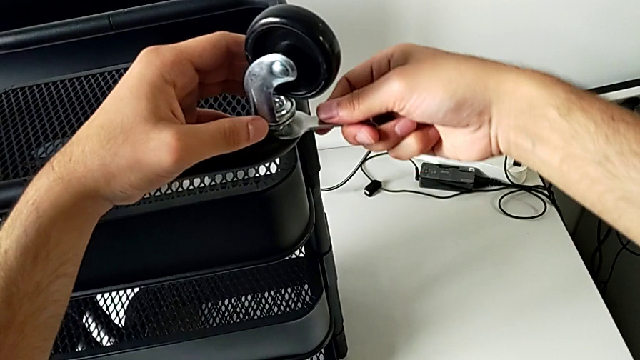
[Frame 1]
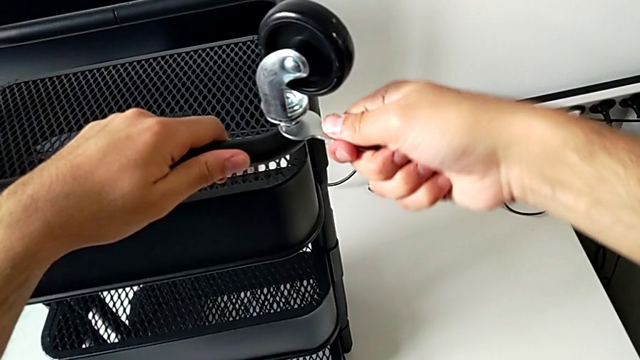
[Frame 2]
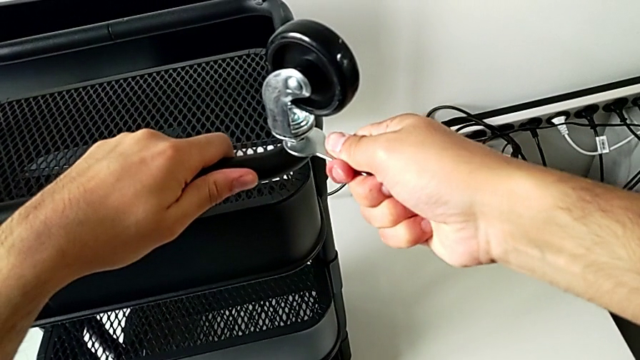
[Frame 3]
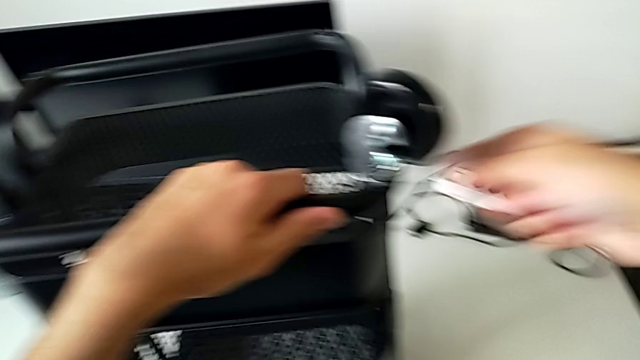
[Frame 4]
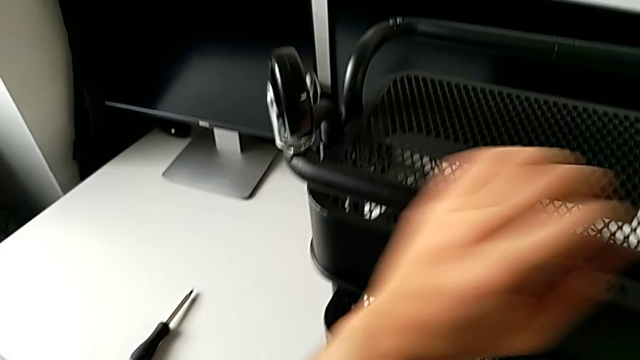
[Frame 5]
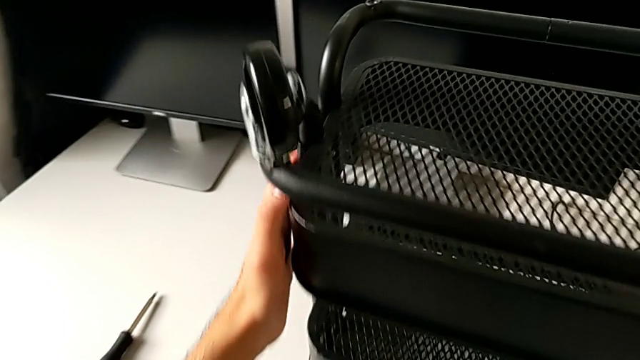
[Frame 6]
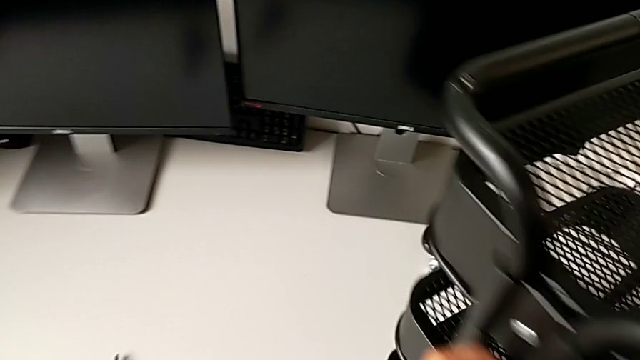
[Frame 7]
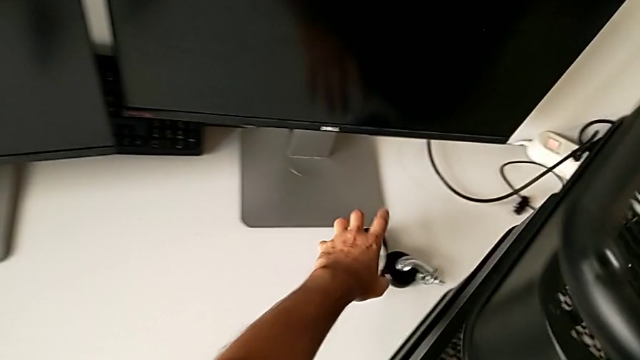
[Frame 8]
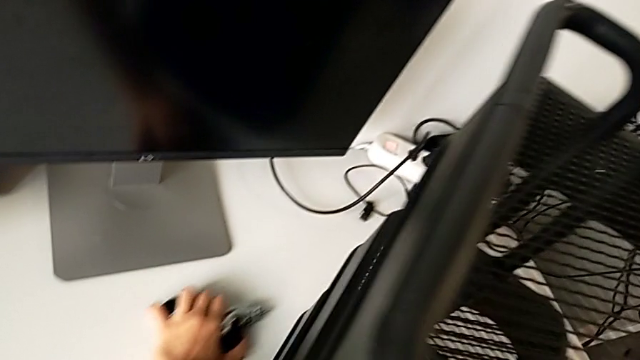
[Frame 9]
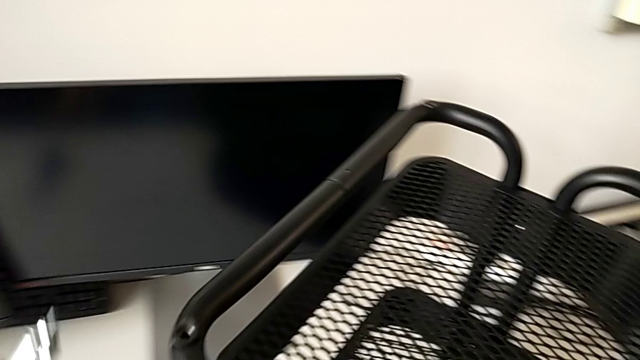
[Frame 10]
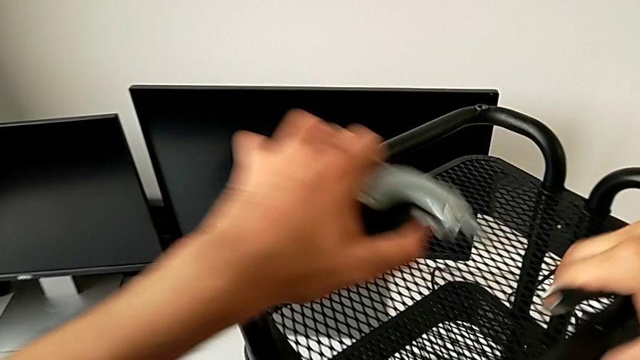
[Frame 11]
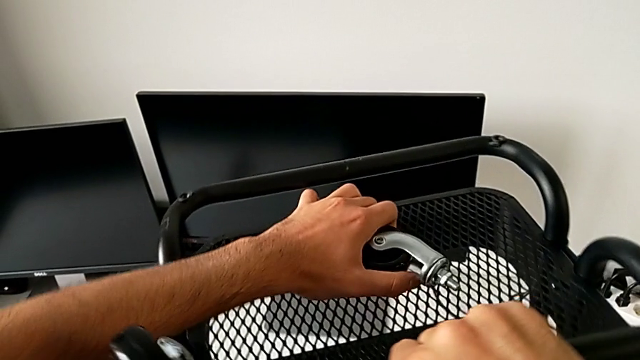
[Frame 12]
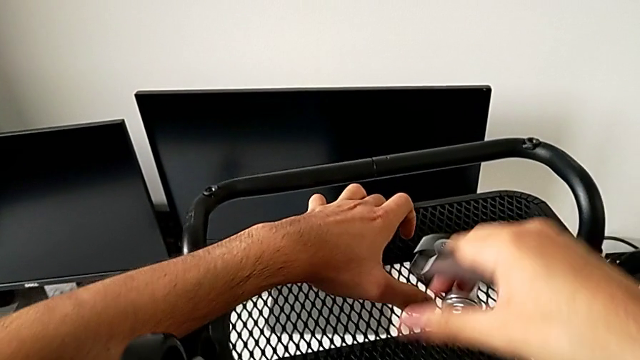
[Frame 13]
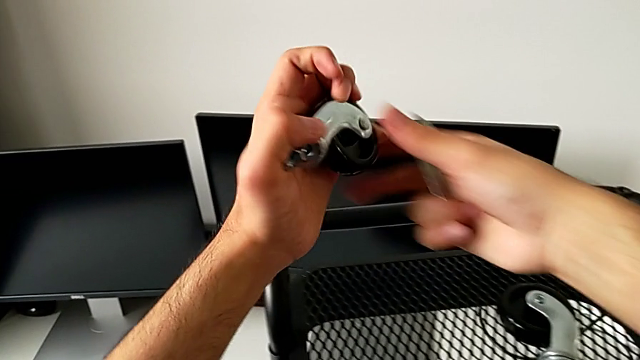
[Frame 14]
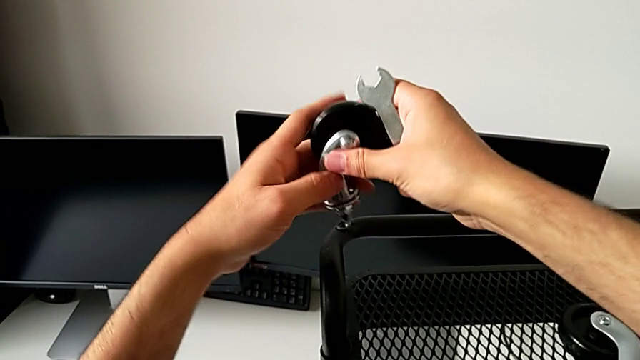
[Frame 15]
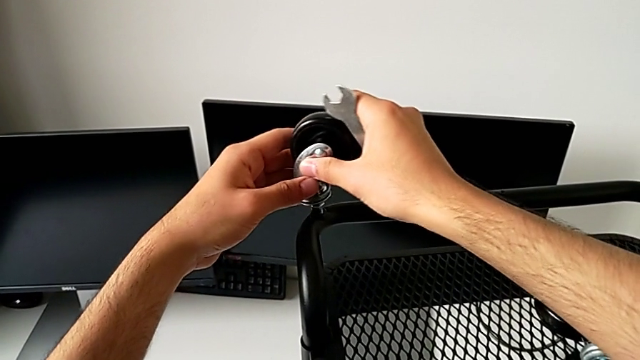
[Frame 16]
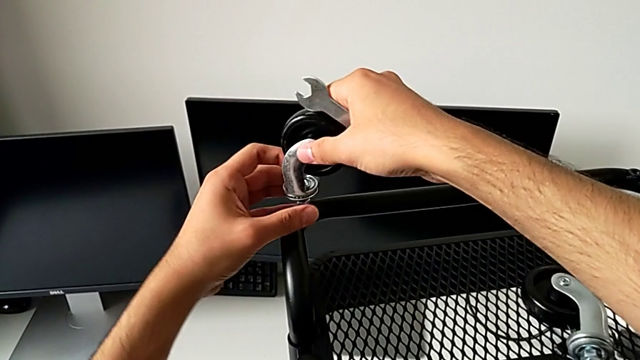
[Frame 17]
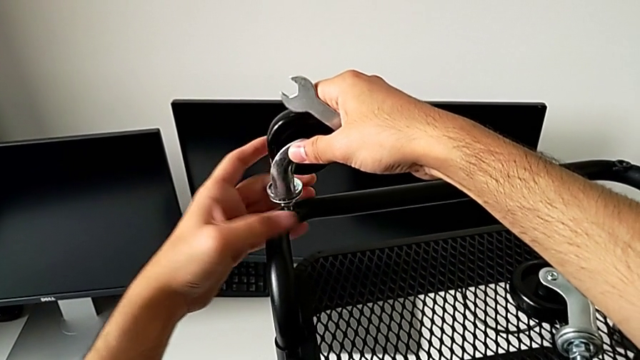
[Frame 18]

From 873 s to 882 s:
The camera wearer is screwing the wheels of the rolling cart. They screw the wheel, rotate the utility cart, grab the wheel, place it and insert it.

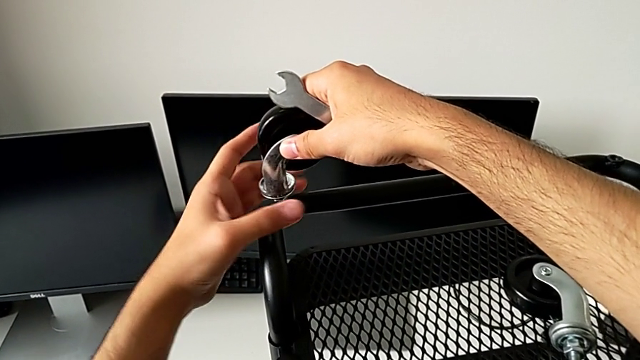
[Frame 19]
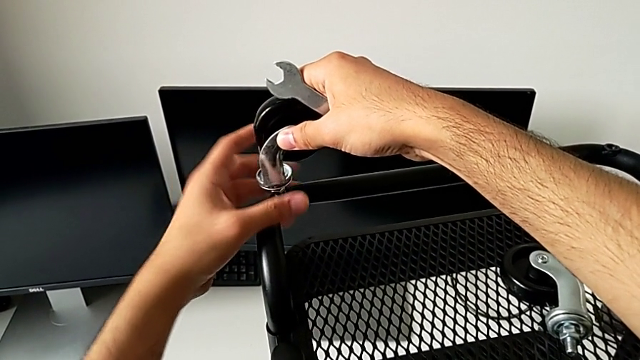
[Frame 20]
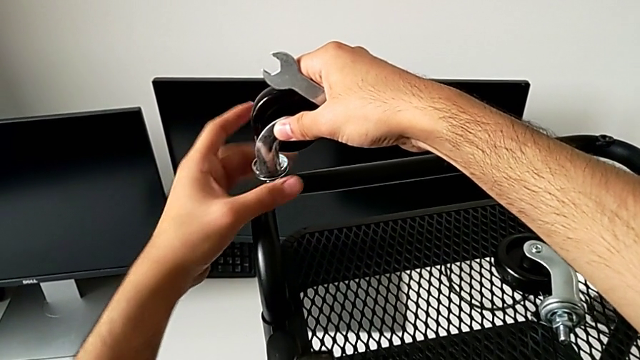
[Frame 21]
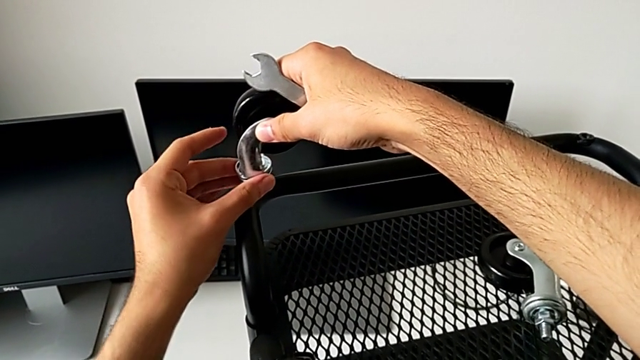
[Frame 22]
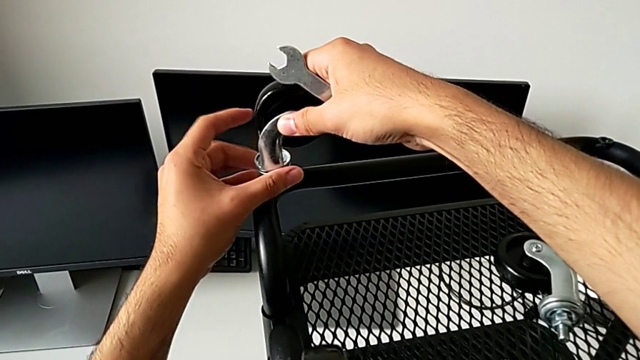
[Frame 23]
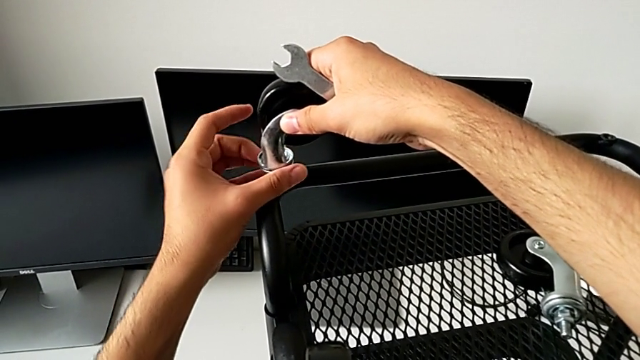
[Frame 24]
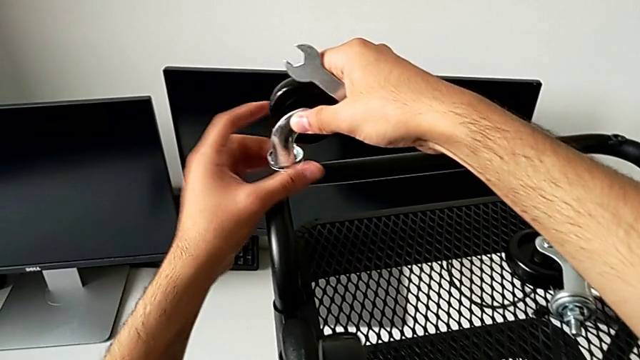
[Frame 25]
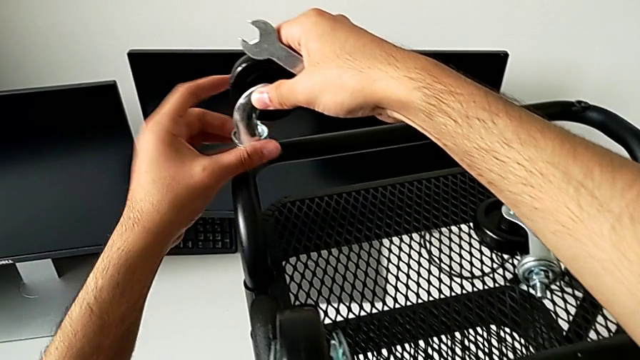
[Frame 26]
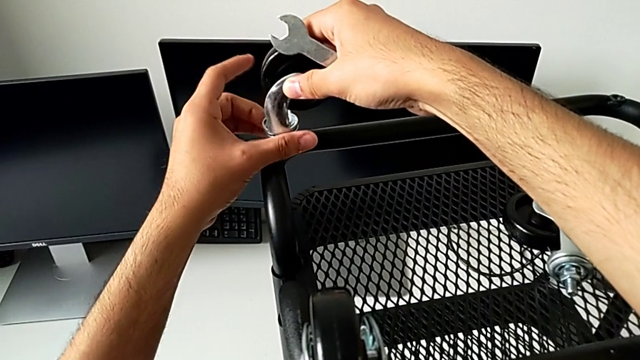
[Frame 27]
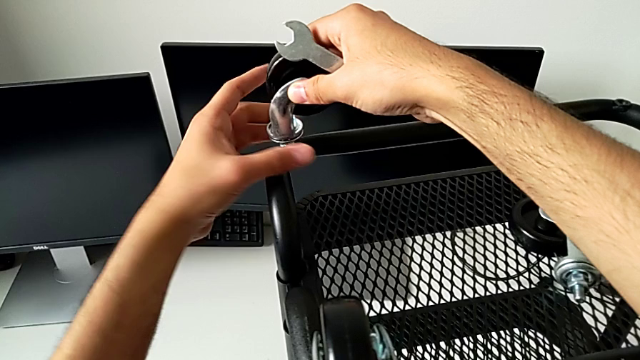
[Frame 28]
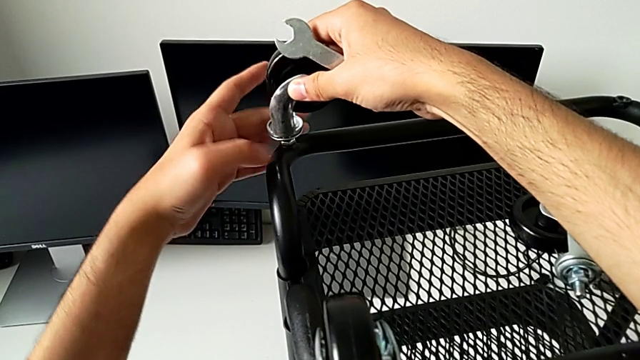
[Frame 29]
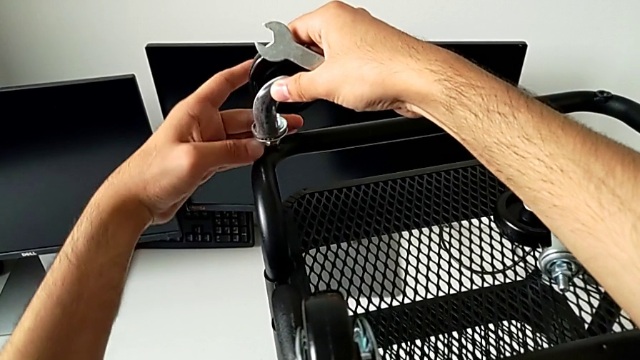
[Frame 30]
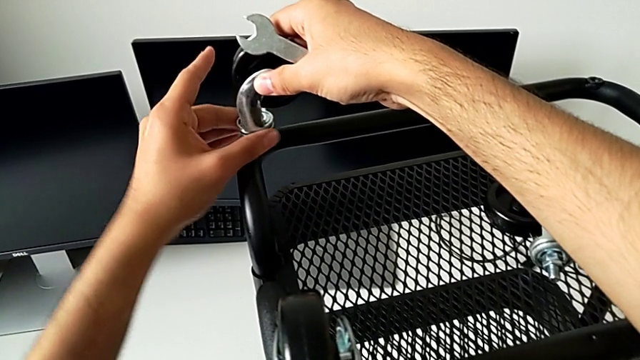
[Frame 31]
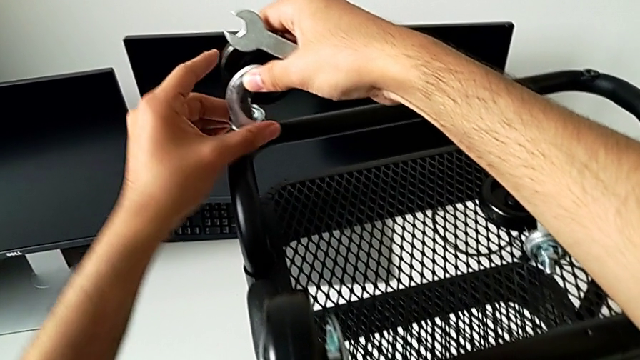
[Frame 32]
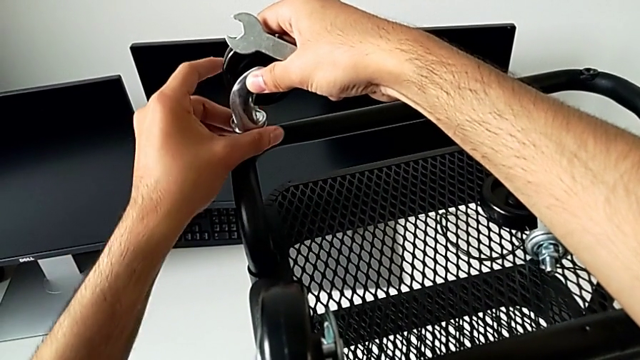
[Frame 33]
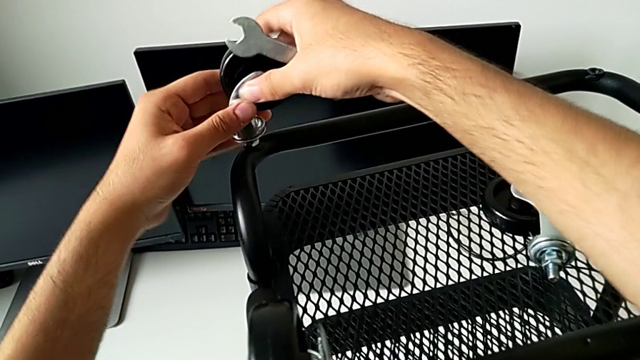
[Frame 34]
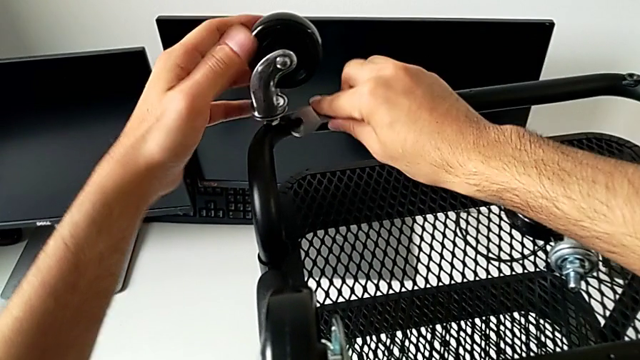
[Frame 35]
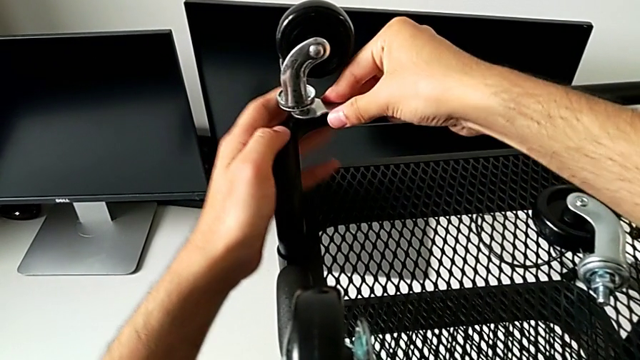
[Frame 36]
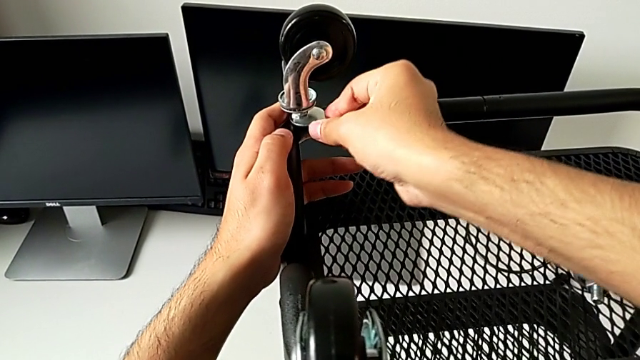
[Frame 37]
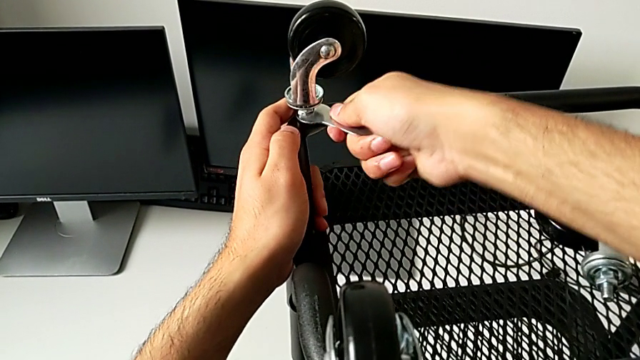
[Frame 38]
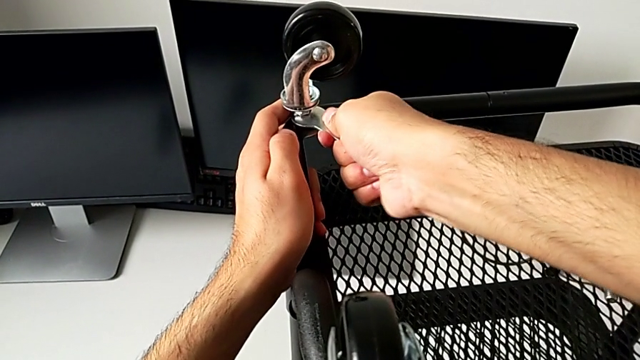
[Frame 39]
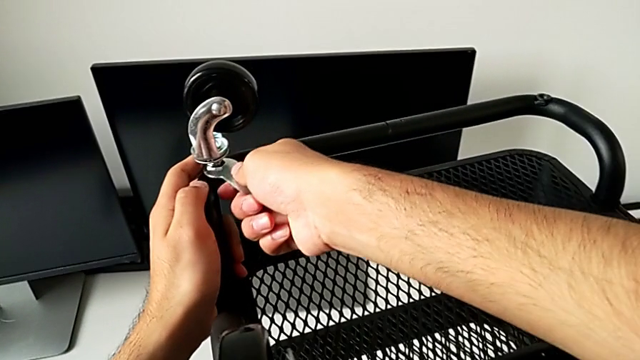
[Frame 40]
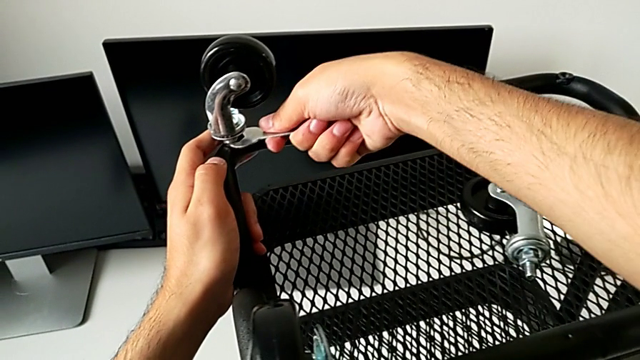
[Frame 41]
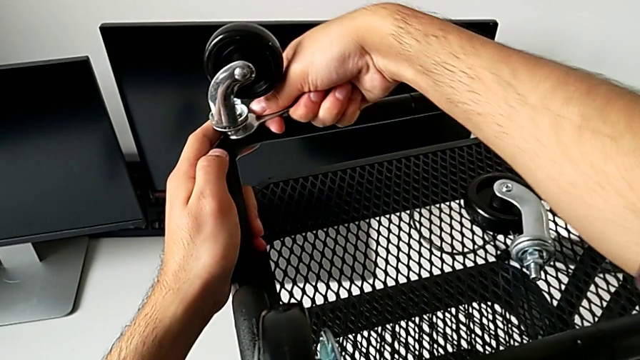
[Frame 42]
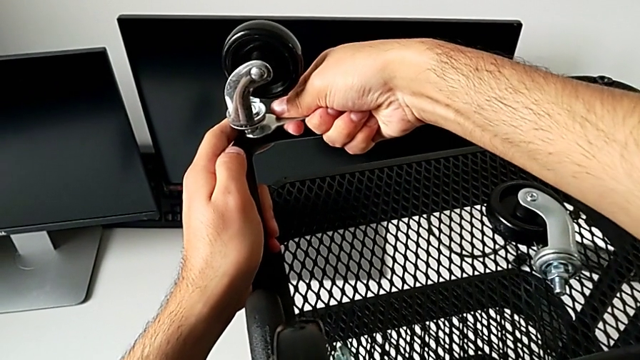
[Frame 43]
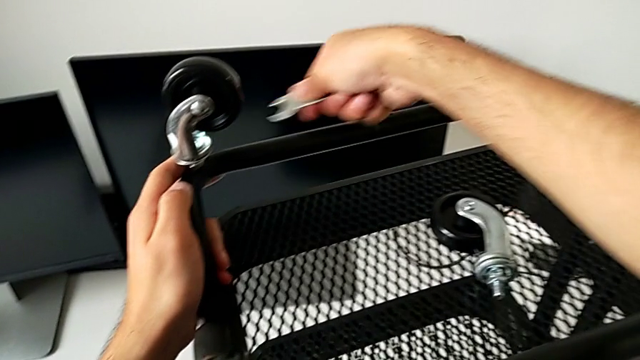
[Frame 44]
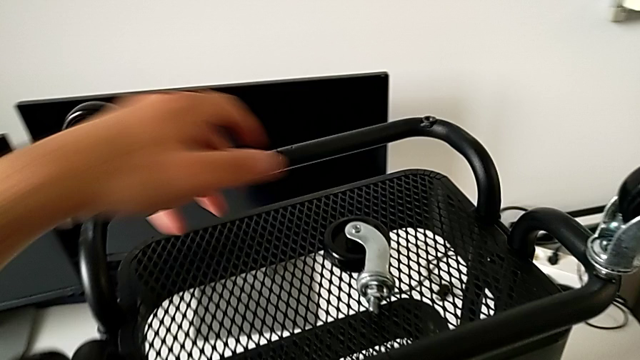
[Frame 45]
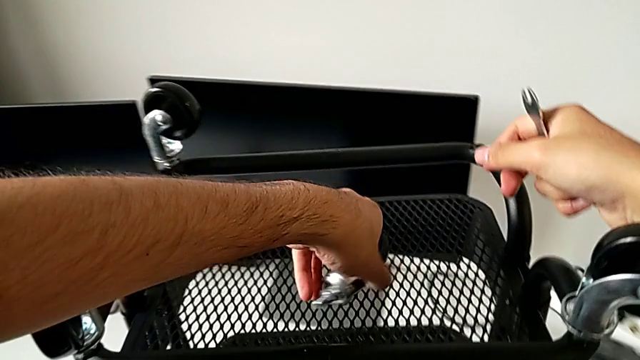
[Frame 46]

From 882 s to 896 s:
The camera wearer is screwing the wheels of the rolling cart. They keep screwing the wheel, insert the hexagonal wrench, screw the wheel and grab the wheel.
